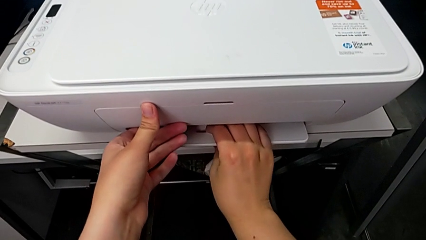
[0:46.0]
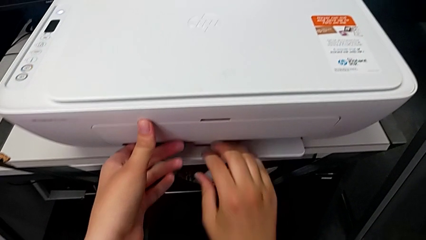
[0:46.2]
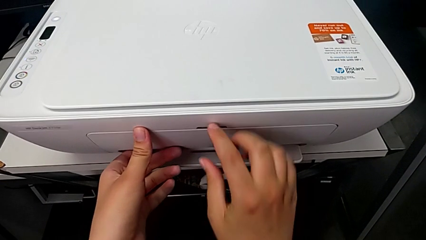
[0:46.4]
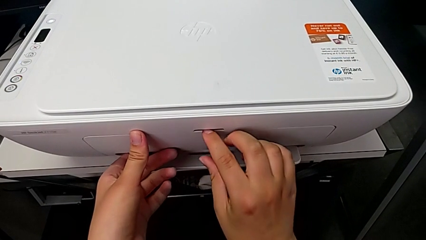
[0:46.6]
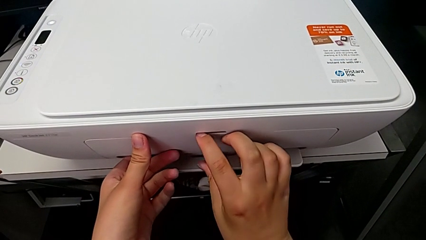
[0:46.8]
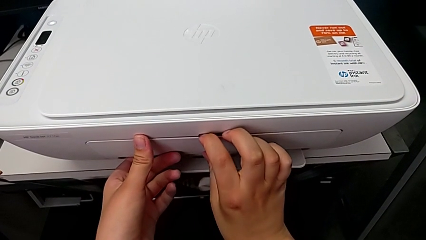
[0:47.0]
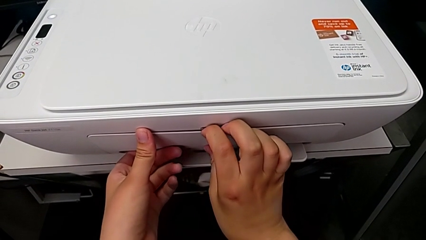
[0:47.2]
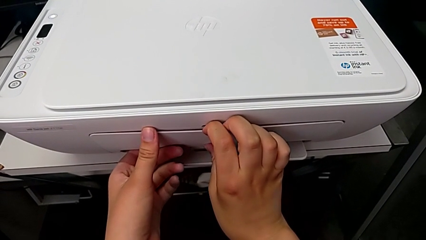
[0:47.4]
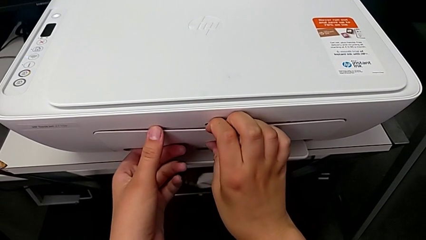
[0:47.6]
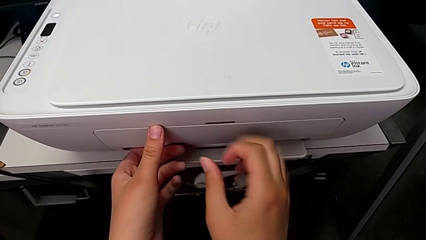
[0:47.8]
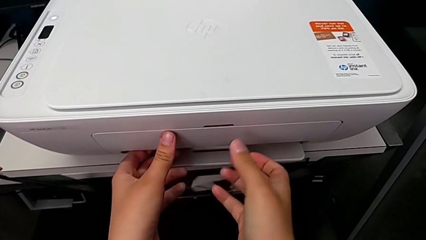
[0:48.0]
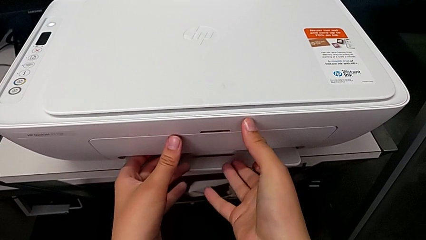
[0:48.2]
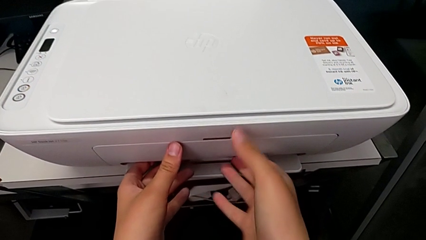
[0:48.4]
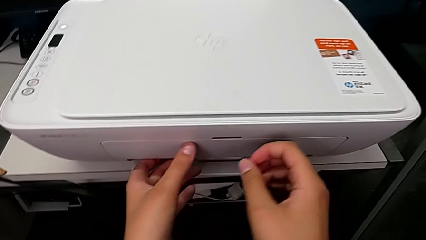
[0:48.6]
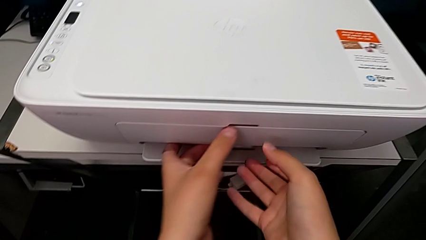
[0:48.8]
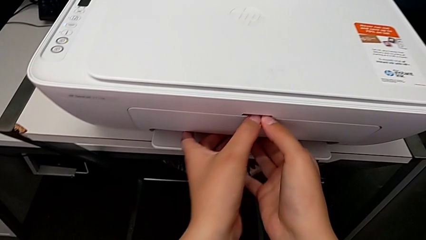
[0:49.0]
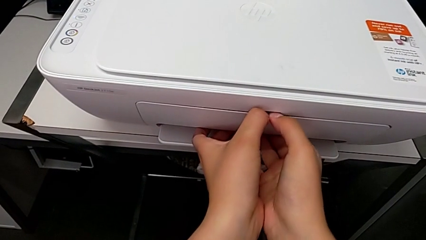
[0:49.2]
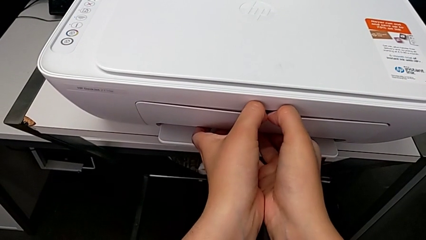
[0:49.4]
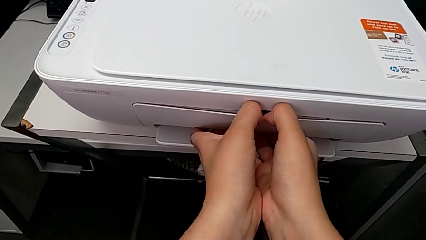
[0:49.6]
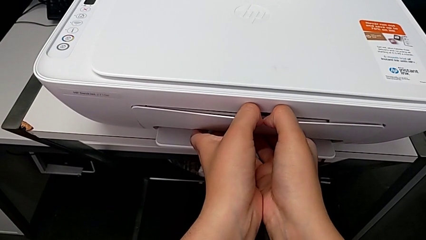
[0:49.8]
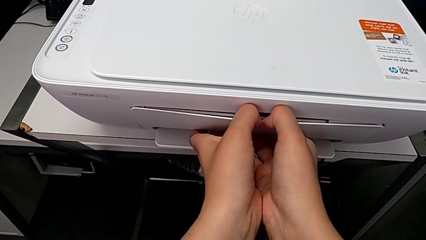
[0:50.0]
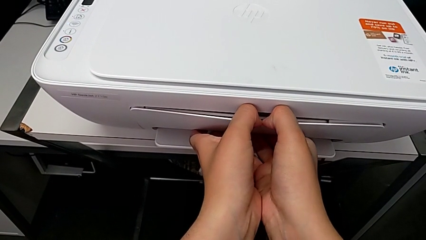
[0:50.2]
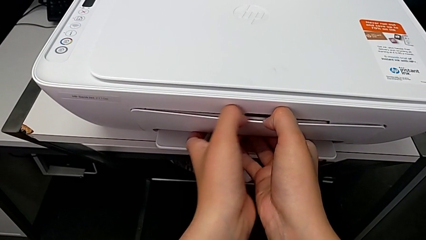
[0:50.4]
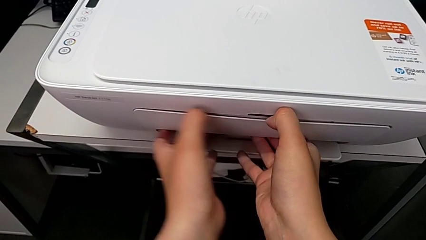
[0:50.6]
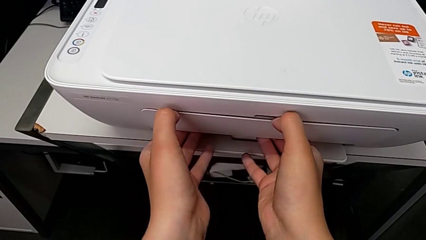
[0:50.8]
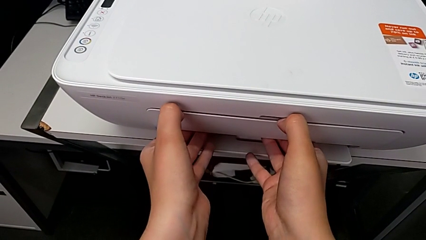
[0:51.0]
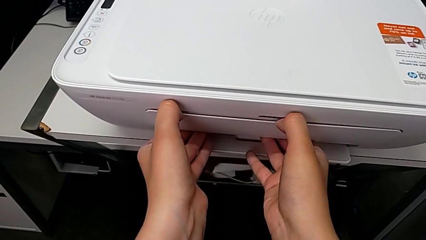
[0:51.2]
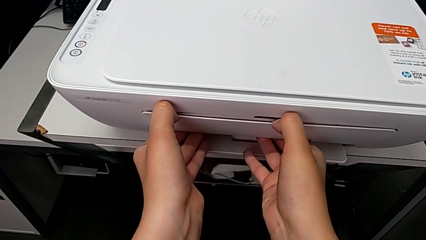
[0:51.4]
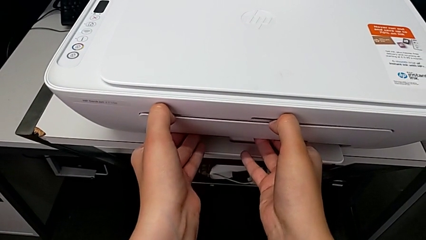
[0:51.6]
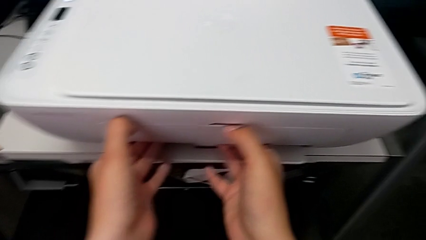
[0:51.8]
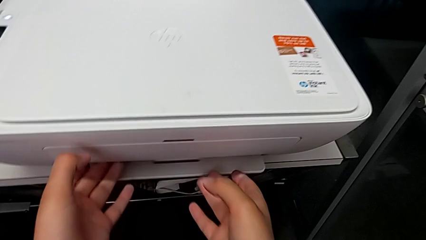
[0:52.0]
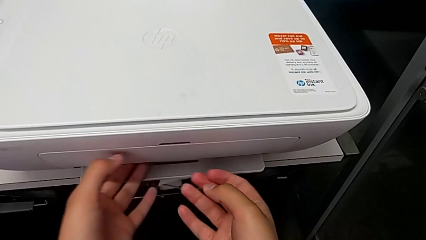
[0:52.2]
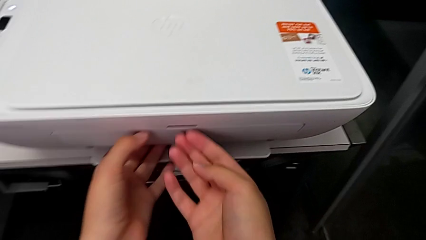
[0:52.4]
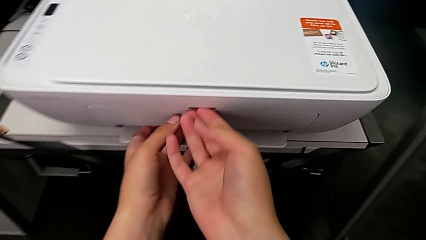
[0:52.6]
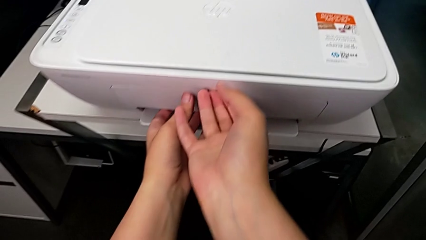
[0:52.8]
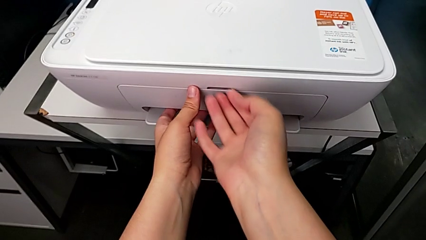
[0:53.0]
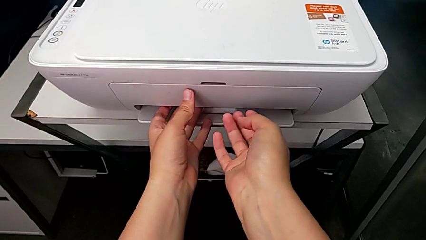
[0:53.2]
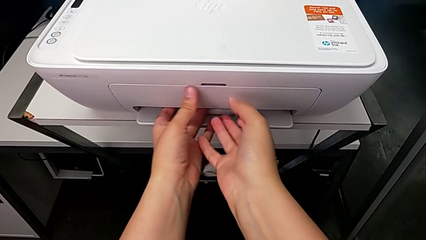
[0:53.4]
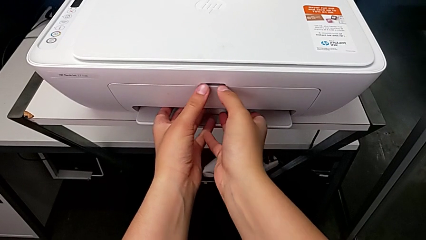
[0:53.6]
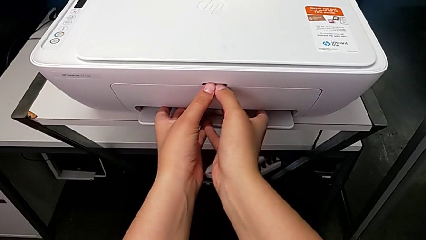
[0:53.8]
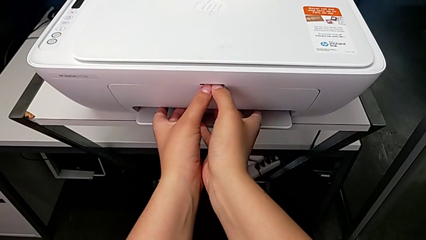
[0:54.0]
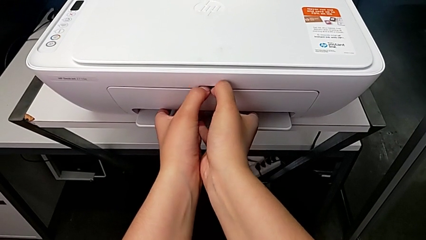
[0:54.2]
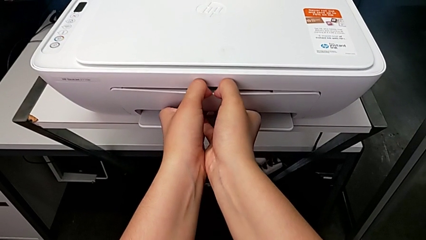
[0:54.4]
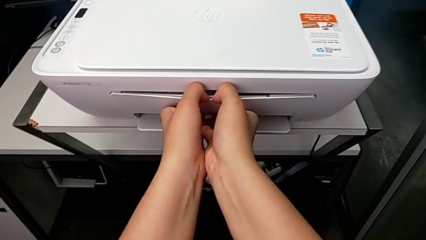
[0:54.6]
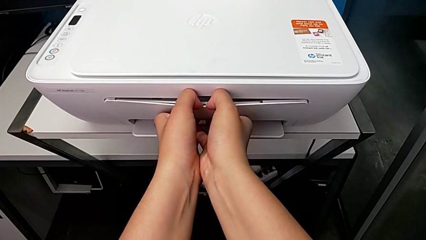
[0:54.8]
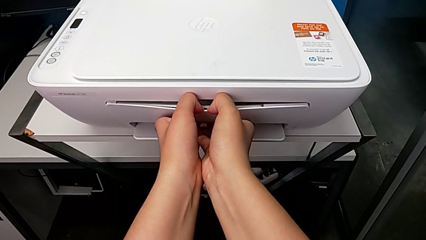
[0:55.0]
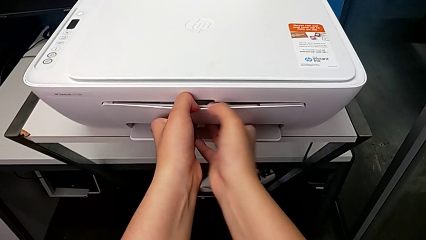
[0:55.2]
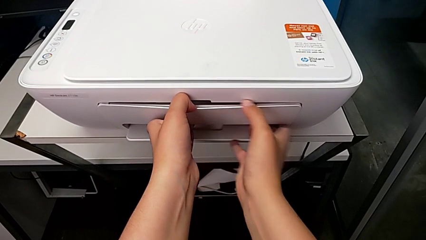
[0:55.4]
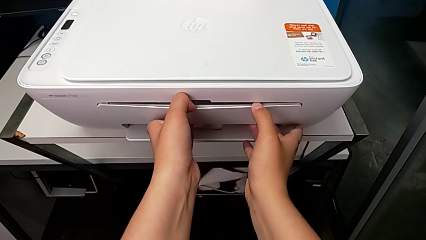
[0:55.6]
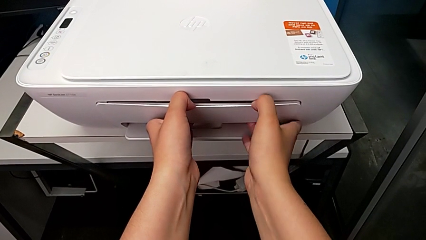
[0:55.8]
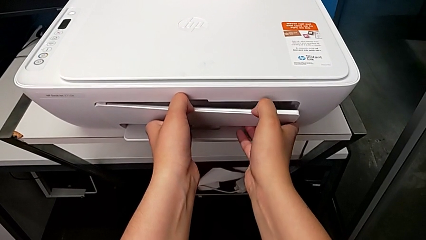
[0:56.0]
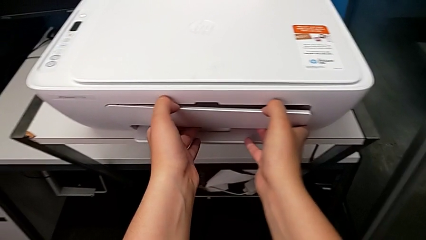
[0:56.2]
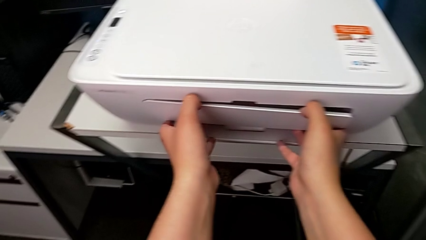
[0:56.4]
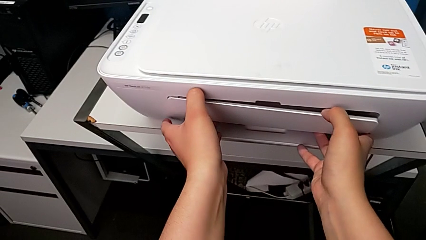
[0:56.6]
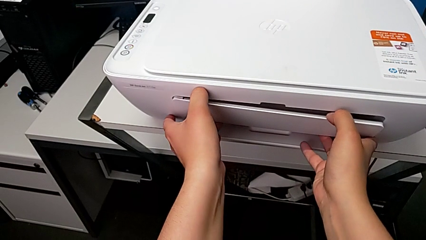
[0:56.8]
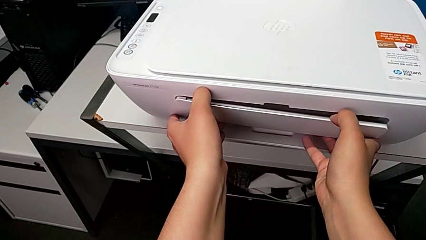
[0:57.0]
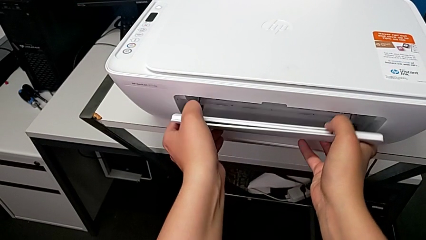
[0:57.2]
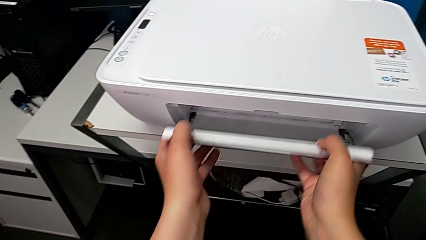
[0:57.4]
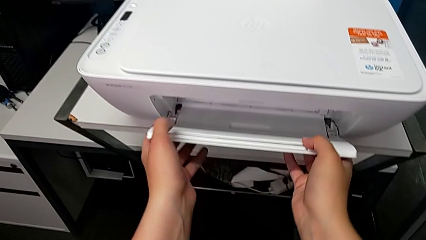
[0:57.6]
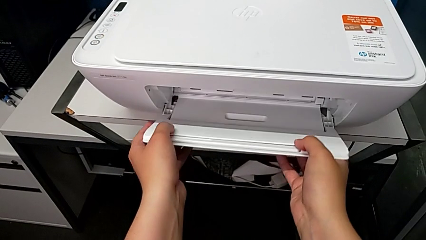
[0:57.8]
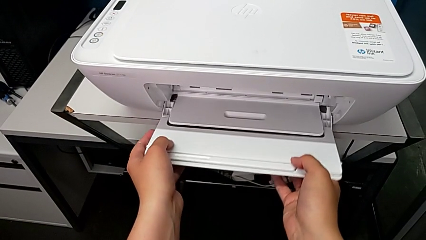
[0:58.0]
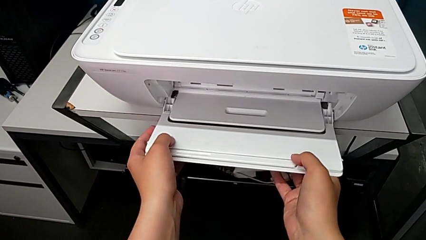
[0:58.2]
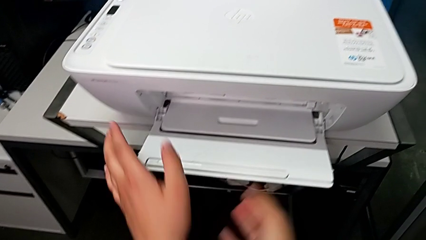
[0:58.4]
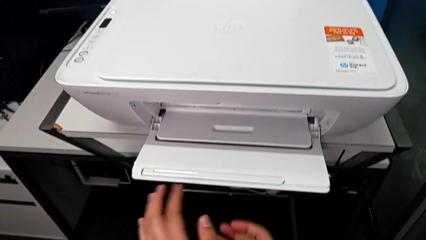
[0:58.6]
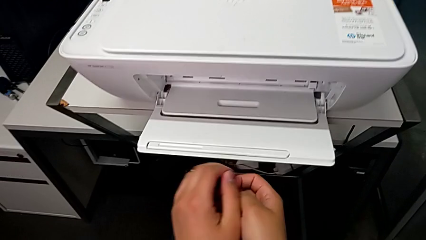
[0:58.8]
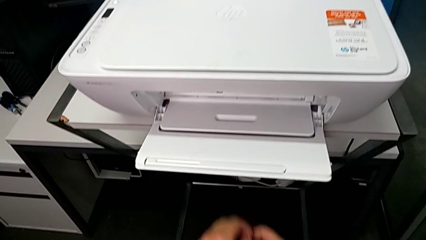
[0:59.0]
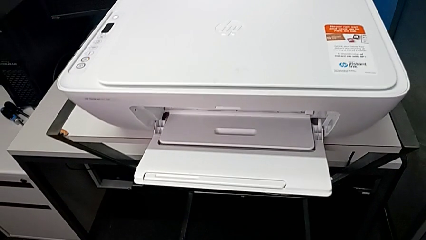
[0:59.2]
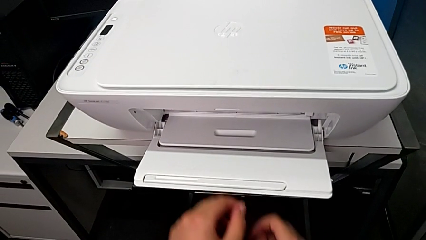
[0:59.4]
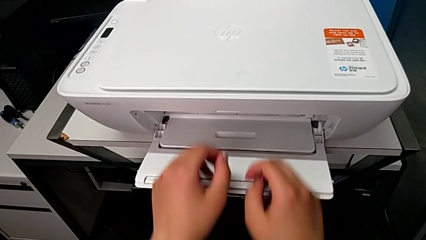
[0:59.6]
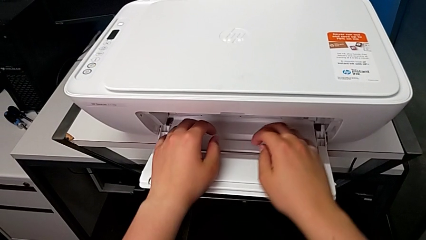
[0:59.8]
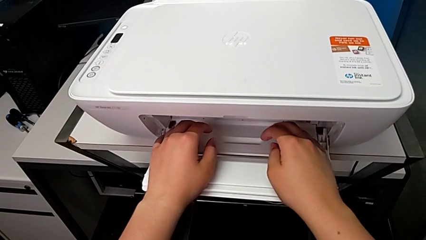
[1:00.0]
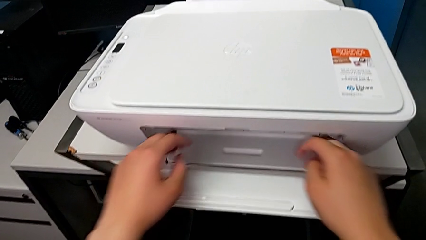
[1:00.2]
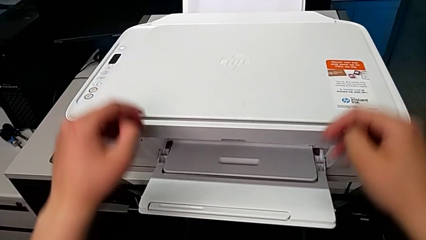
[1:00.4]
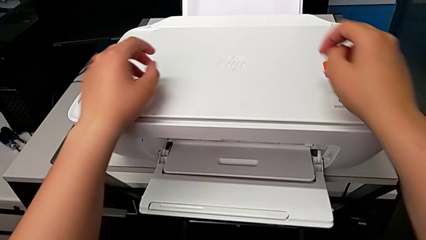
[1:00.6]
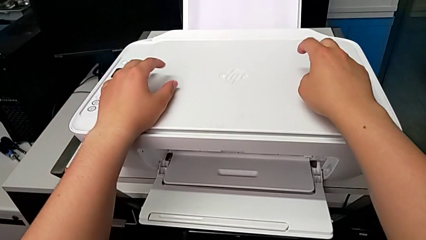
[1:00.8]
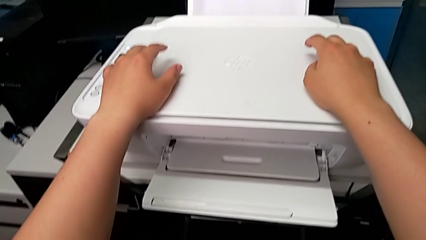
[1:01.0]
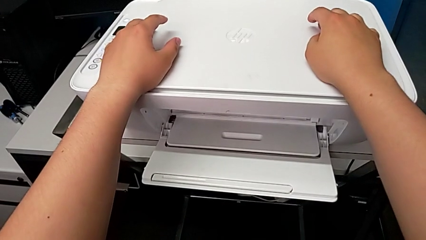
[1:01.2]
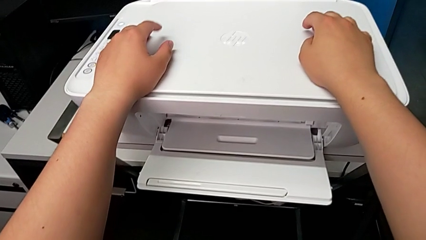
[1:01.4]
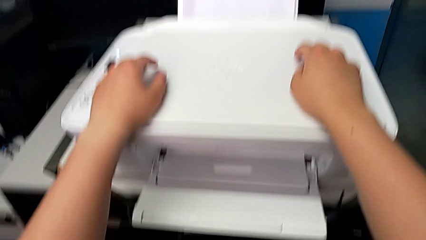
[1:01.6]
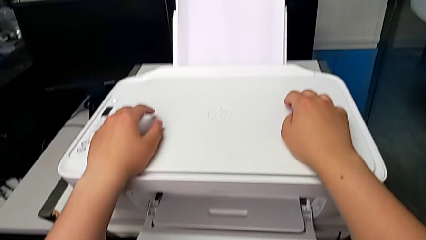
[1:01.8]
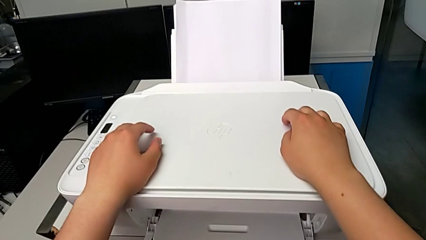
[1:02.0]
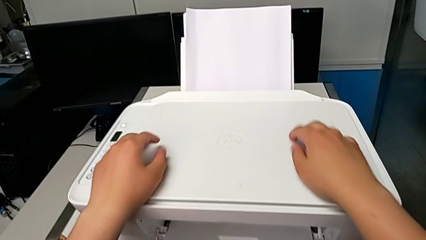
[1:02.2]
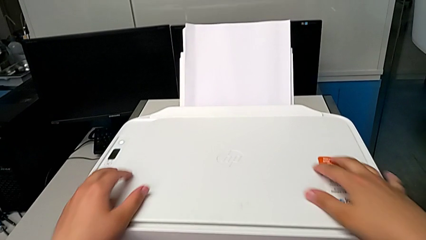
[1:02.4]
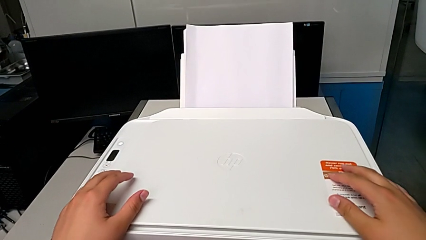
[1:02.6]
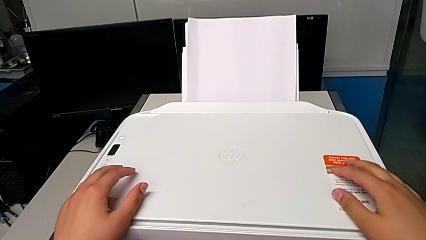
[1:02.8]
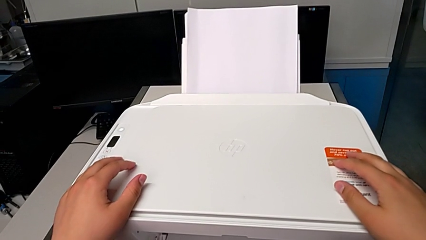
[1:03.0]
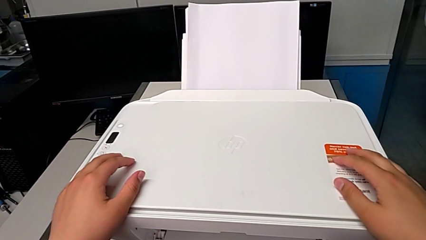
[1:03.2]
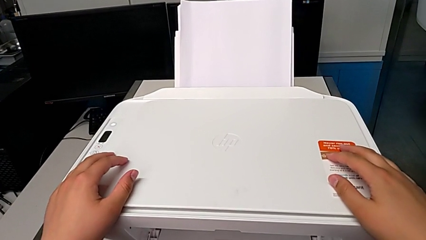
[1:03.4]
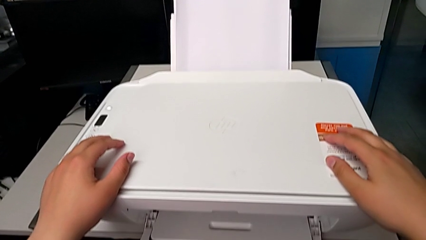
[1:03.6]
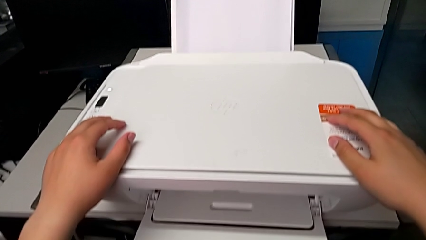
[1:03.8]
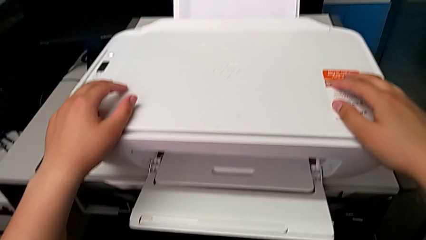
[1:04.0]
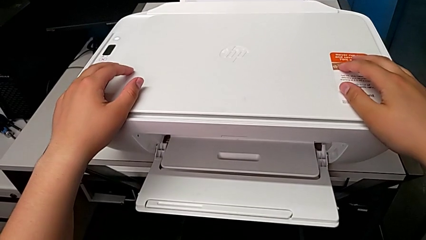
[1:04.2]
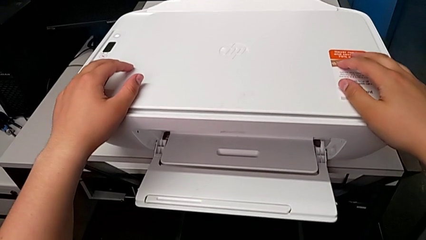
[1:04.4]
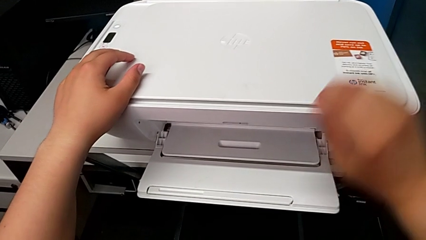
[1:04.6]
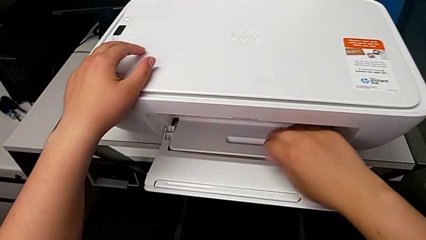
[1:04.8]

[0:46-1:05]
The camera wearer is opening the paper-holding tray of the printer. They pull the extending paper tray and touch the top printer.
